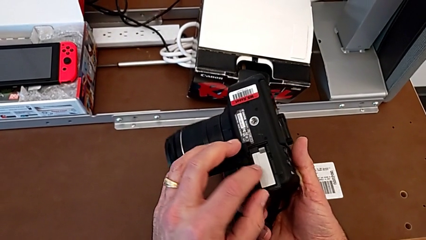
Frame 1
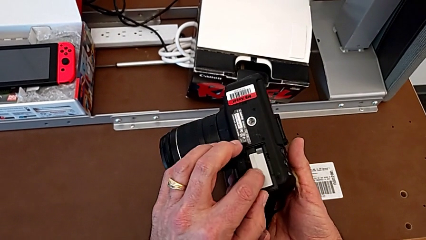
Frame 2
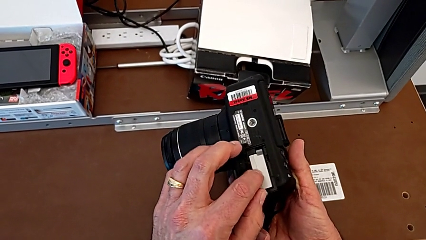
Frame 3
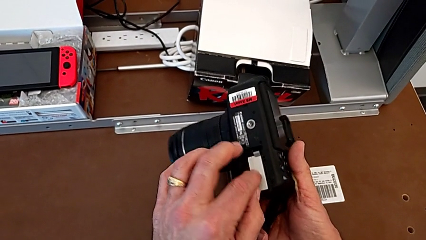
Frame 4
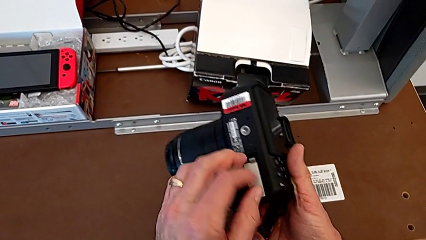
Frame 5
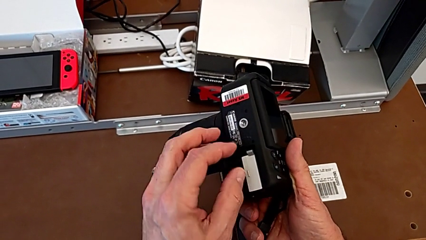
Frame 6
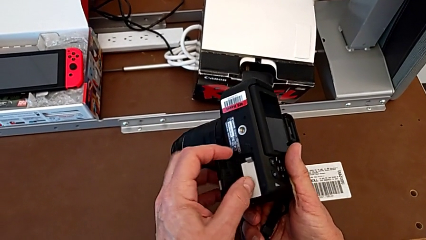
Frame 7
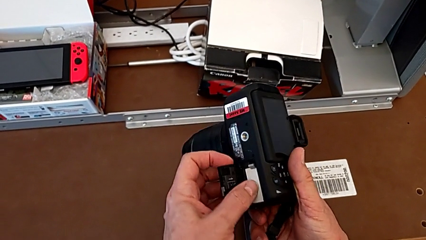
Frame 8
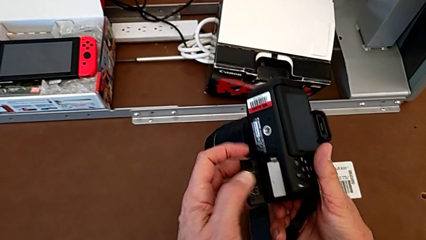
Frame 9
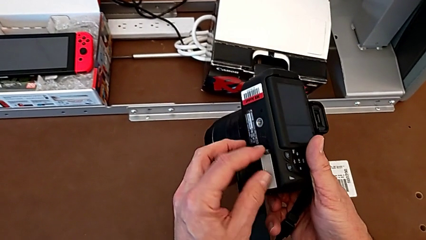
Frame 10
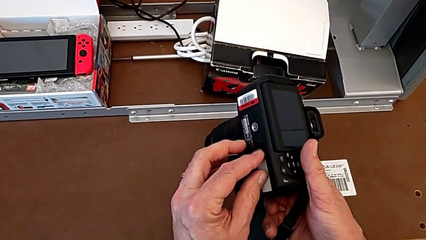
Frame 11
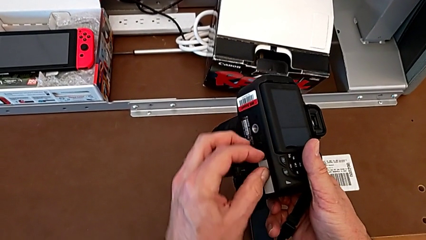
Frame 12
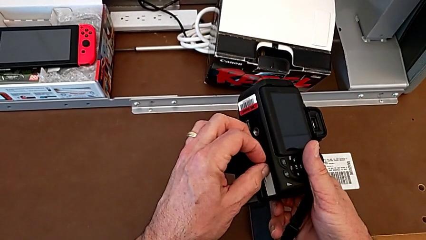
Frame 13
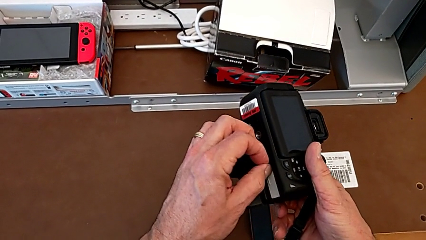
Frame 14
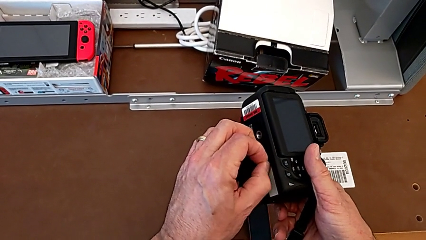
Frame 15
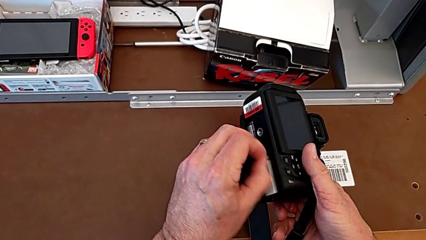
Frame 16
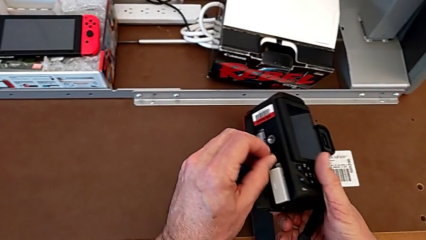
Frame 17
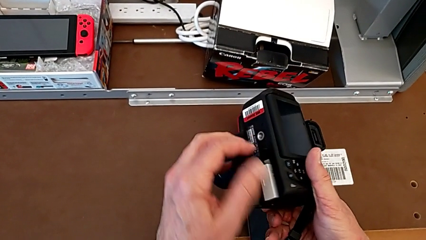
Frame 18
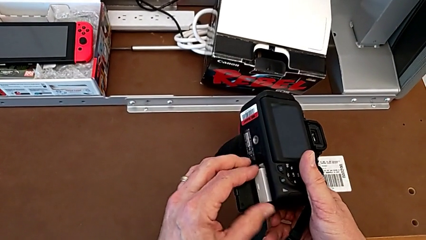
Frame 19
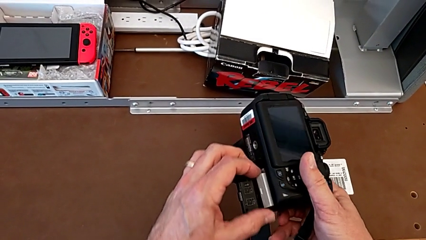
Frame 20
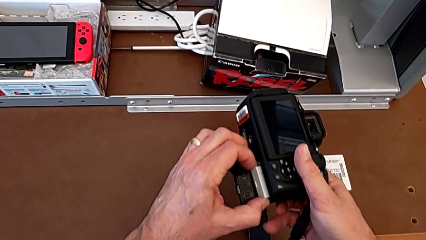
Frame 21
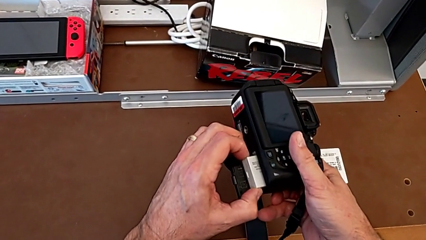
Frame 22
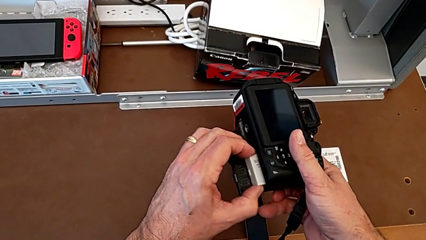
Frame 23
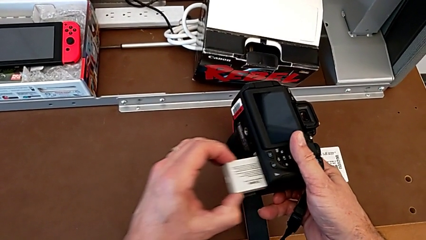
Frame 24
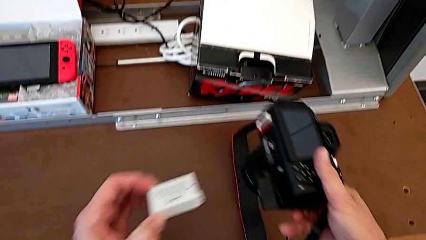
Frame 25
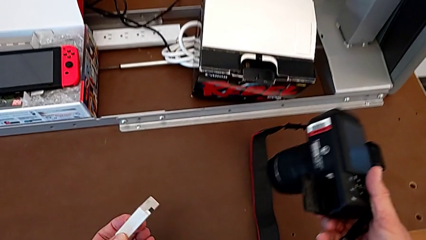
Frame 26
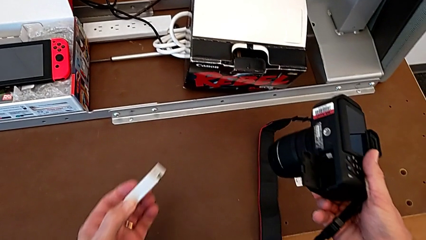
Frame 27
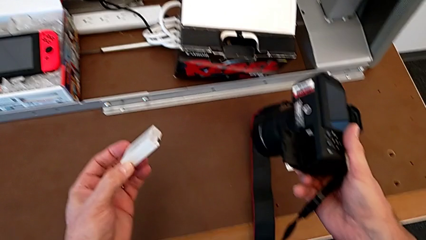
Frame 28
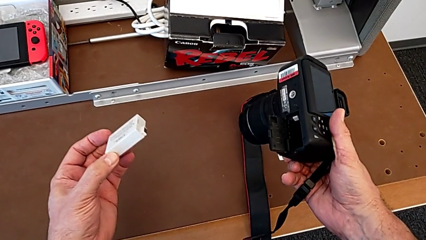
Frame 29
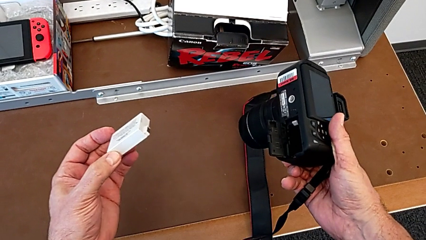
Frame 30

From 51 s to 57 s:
The camera wearer is removing the battery. They inspect the battery, push the battery lock, grab the battery and withdraw it.

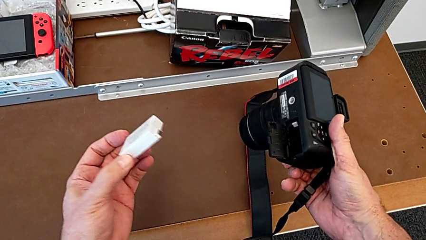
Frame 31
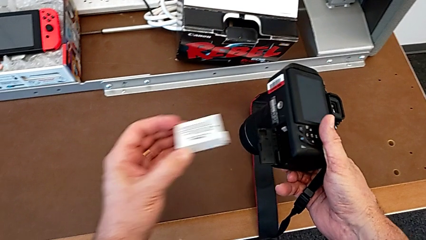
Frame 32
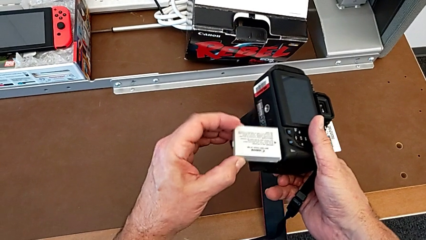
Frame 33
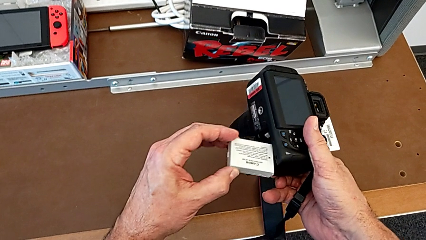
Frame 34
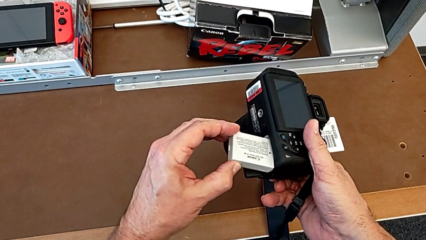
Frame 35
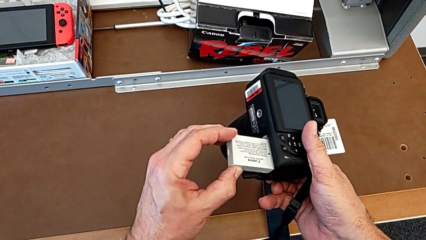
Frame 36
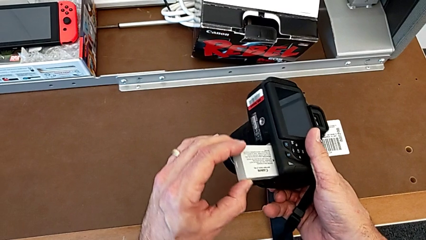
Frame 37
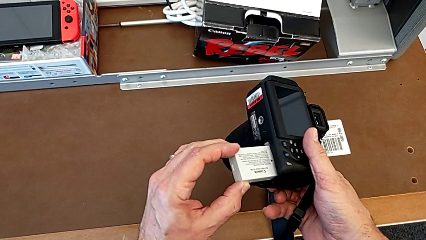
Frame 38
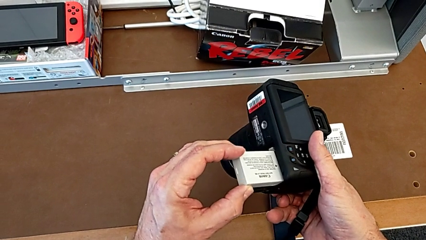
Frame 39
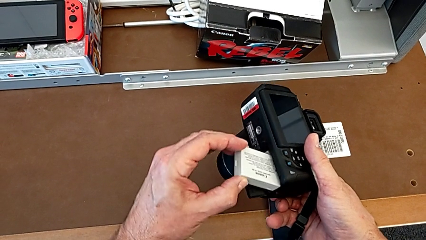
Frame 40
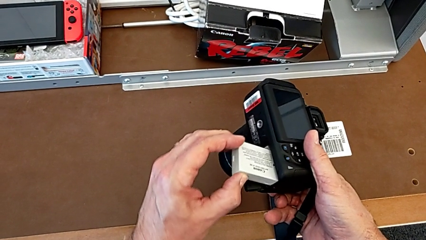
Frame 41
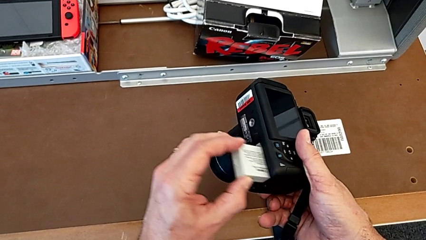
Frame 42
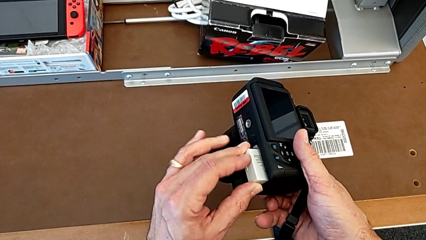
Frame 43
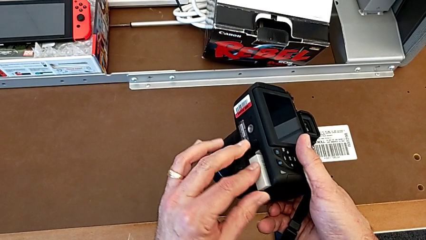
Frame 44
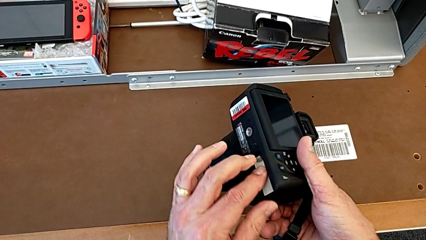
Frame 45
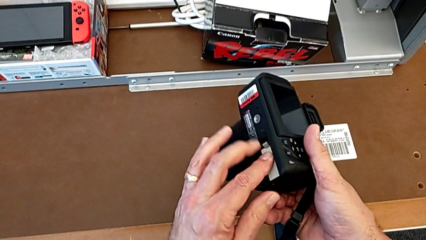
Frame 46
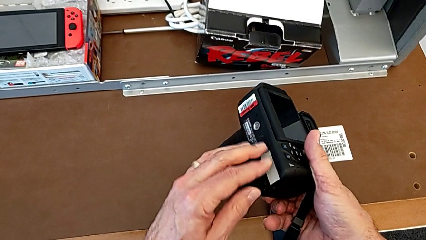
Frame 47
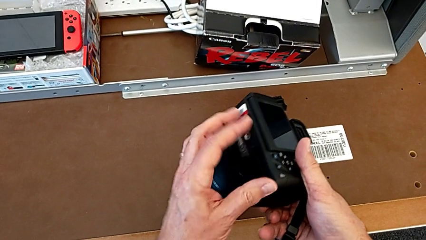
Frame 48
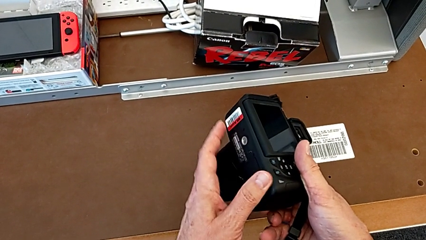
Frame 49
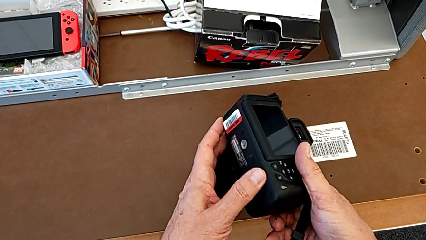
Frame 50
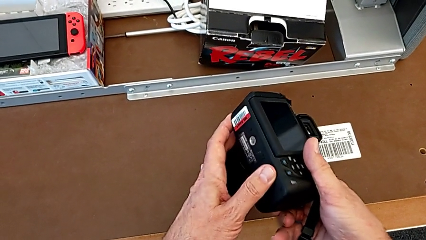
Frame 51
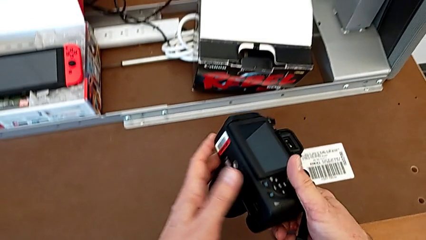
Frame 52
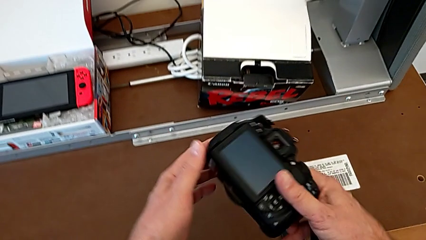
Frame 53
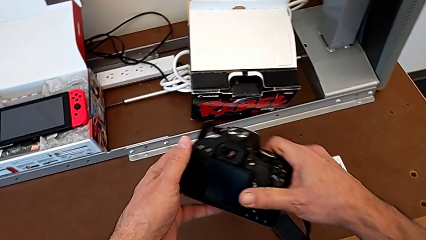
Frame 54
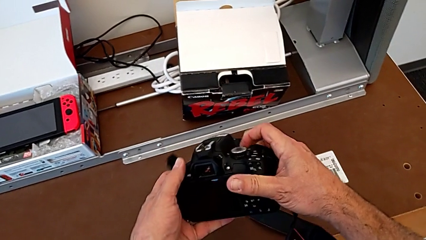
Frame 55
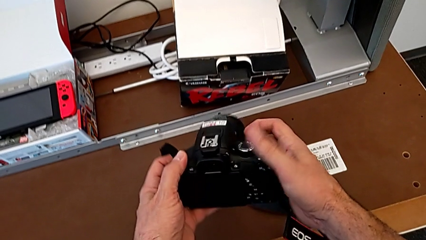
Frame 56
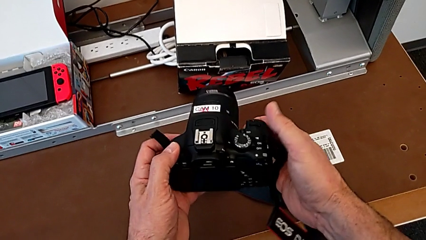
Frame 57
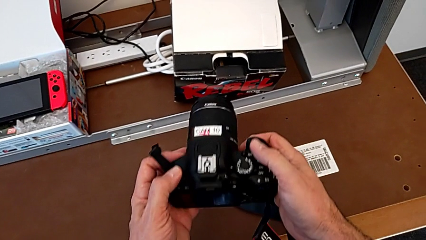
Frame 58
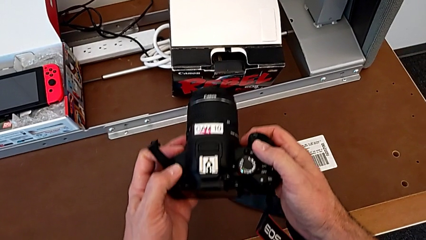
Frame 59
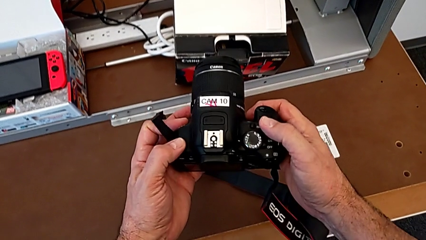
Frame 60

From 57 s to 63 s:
The camera wearer inserts the battery into the DSLR. They adjust the battery, insert it, close the battery door and turn the DSLR.

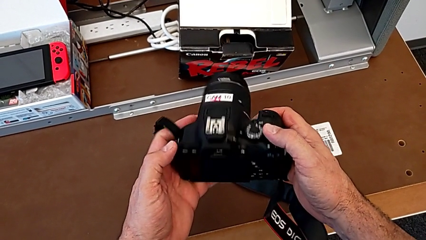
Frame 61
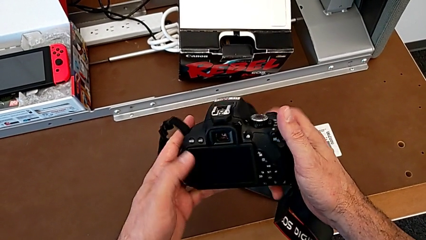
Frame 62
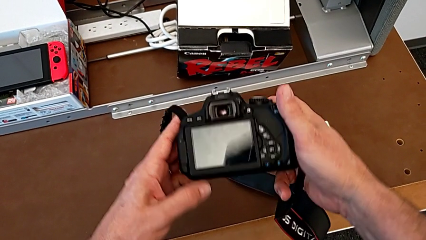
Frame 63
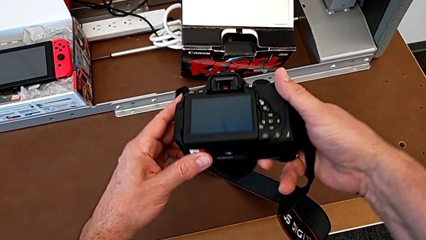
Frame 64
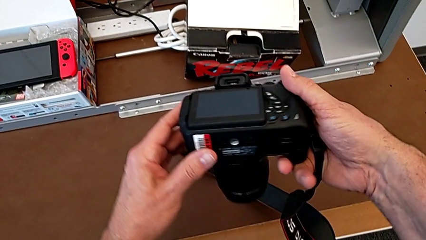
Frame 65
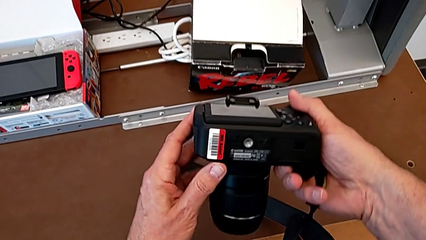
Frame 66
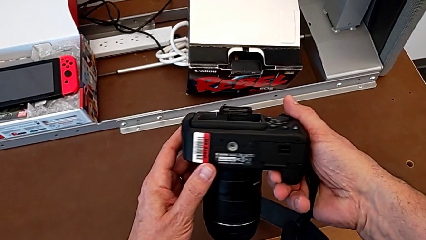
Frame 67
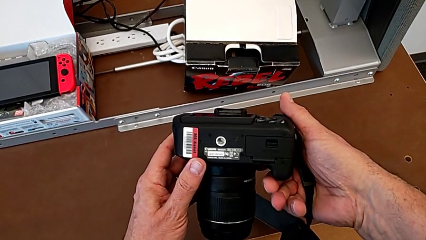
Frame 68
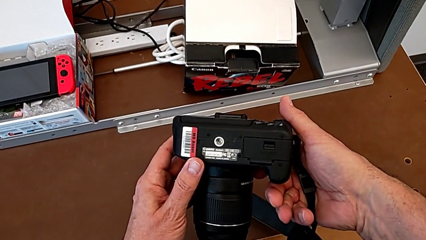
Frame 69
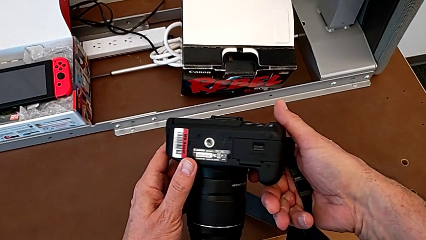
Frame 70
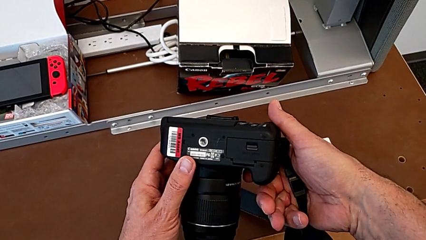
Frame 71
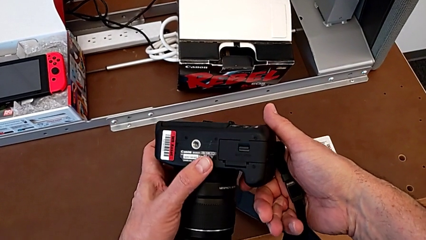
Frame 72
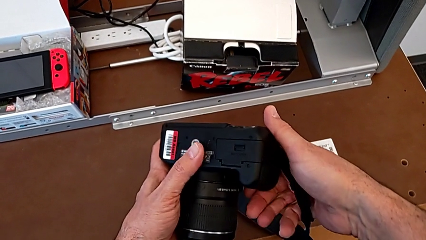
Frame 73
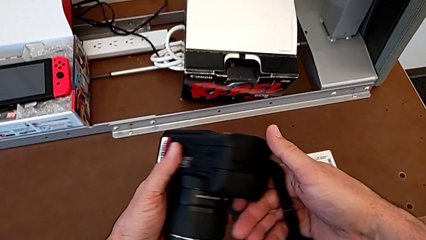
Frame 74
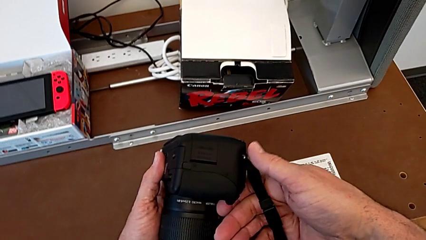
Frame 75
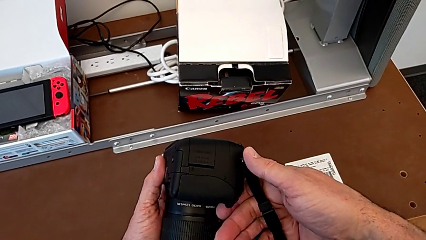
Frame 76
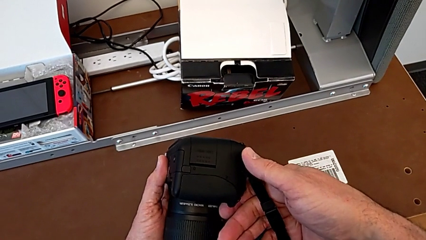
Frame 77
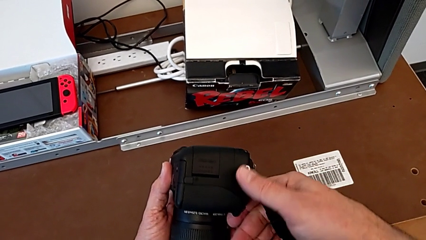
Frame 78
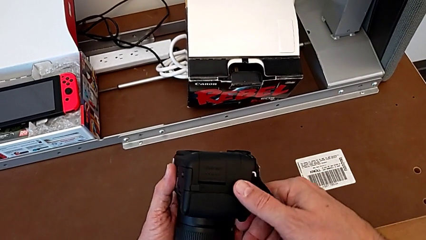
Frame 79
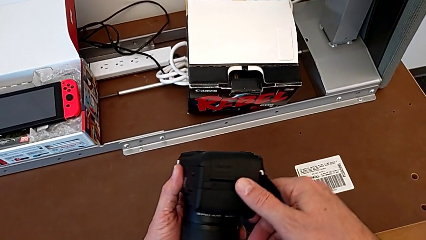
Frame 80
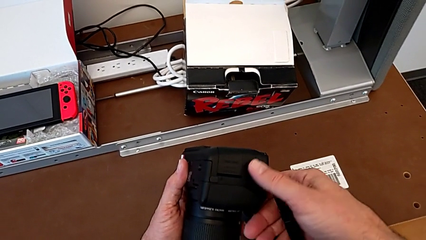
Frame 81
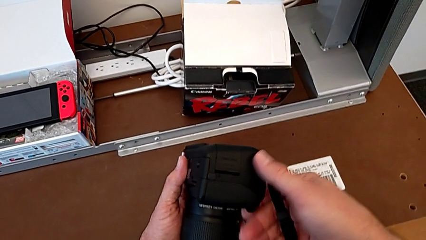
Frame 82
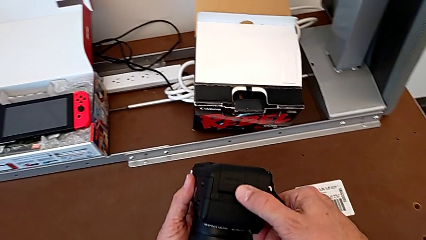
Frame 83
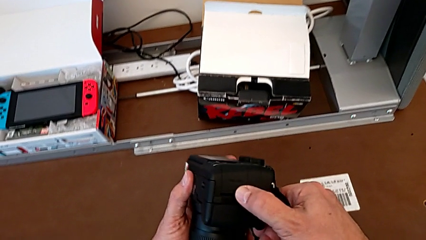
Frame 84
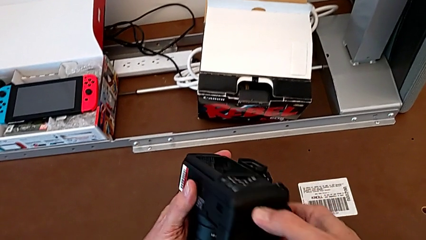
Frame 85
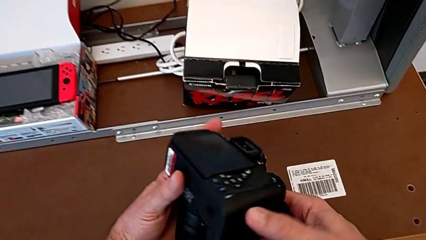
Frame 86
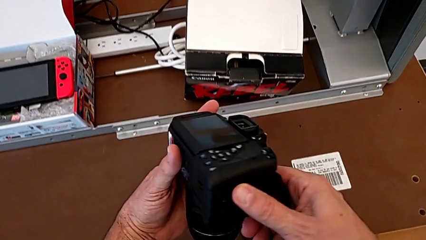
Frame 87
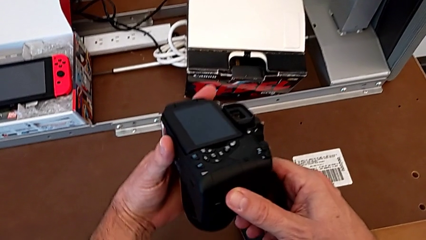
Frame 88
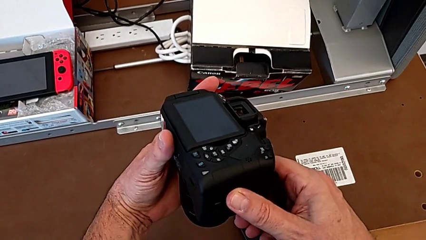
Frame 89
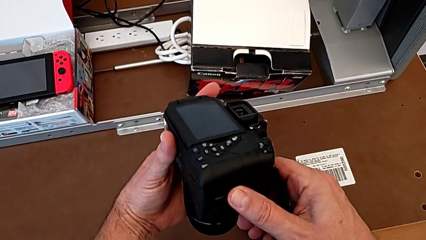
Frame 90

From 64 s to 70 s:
The camera wearer is removing their SD card. They turn the DSLR, inspect it, turn it and inspect it.
